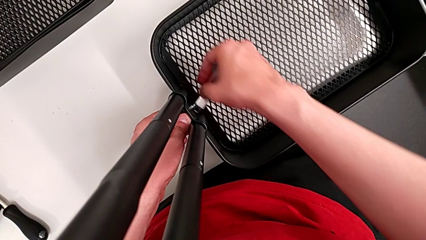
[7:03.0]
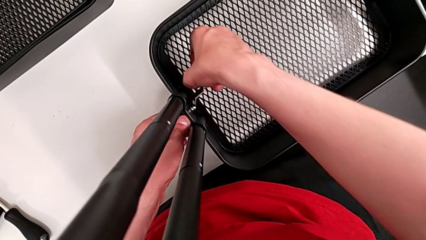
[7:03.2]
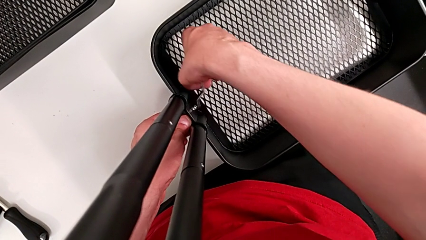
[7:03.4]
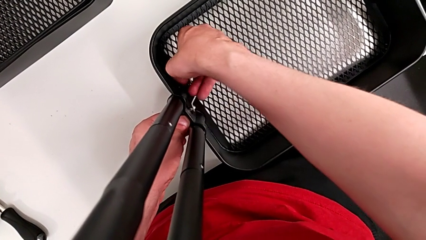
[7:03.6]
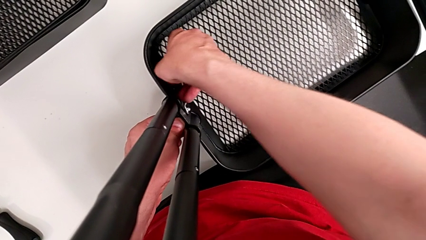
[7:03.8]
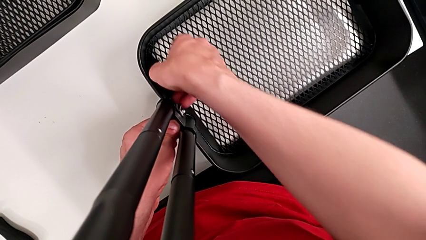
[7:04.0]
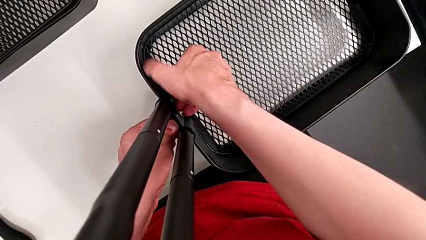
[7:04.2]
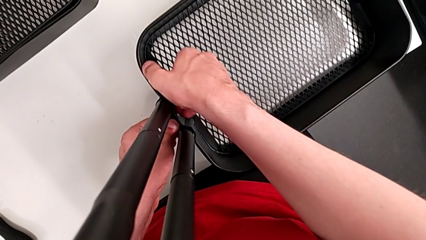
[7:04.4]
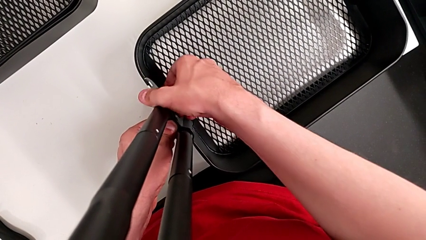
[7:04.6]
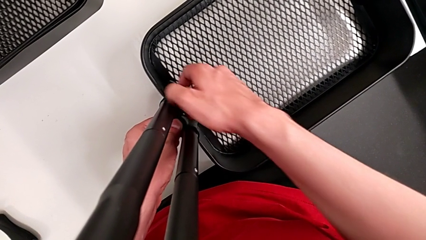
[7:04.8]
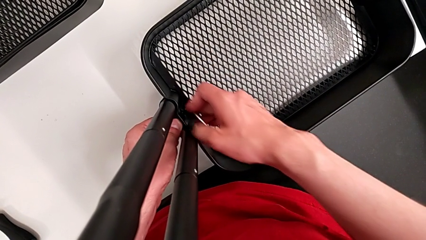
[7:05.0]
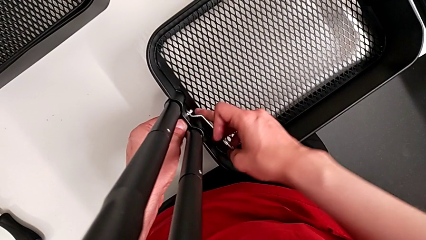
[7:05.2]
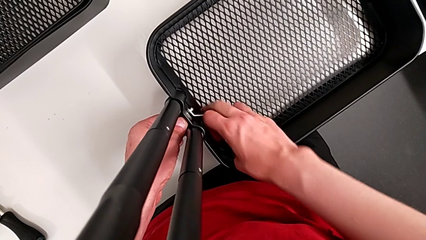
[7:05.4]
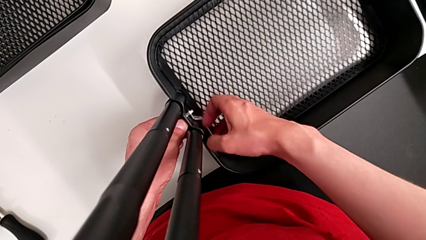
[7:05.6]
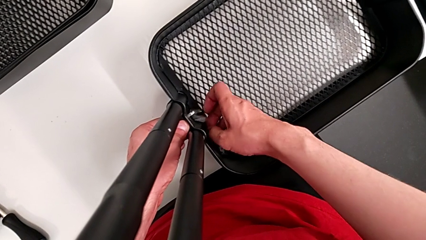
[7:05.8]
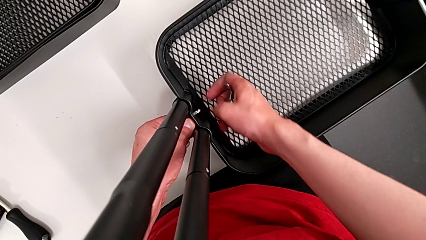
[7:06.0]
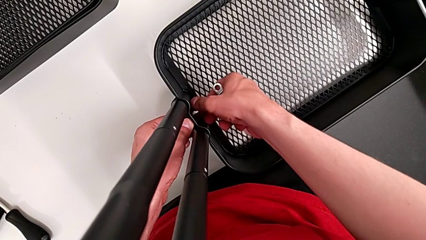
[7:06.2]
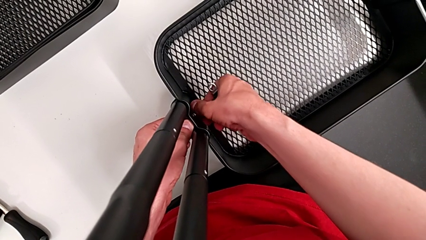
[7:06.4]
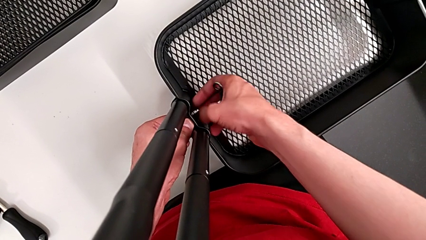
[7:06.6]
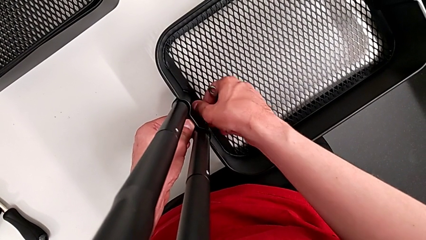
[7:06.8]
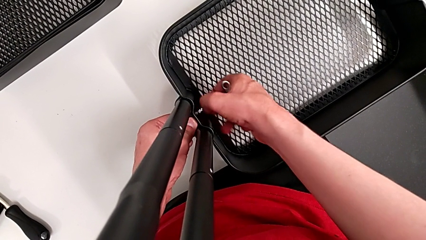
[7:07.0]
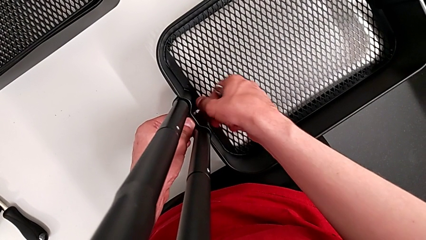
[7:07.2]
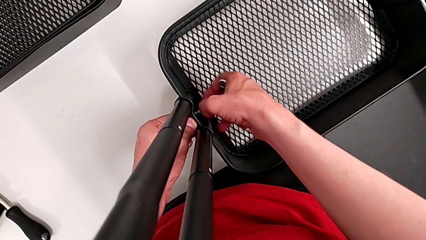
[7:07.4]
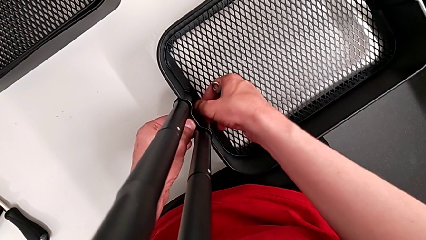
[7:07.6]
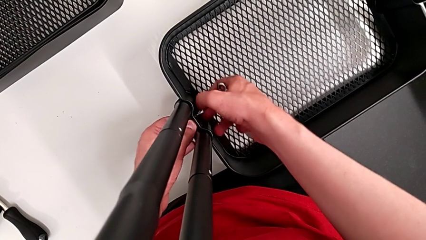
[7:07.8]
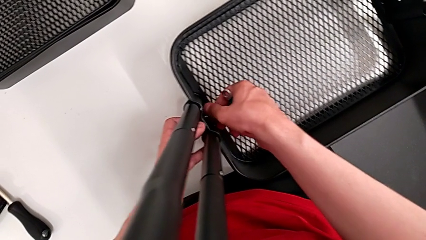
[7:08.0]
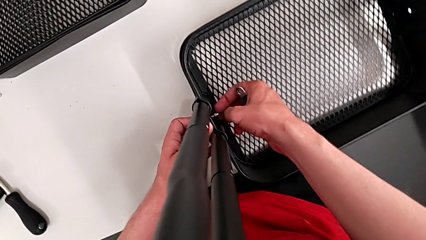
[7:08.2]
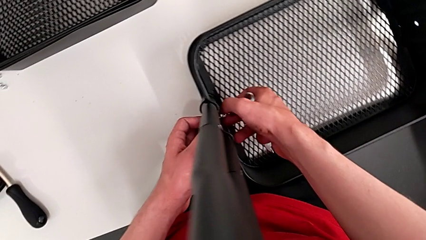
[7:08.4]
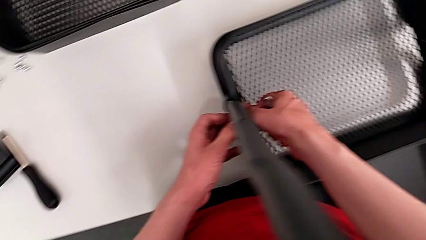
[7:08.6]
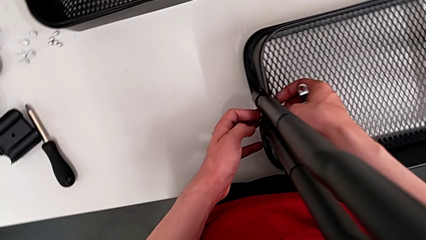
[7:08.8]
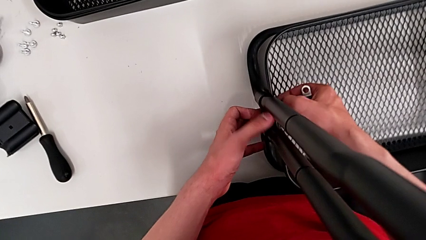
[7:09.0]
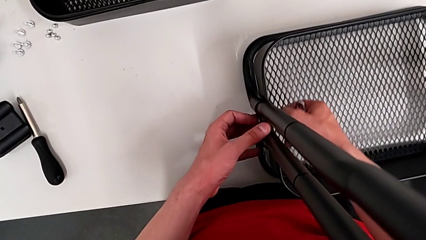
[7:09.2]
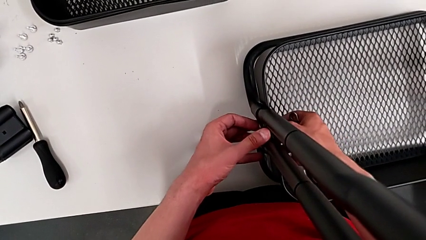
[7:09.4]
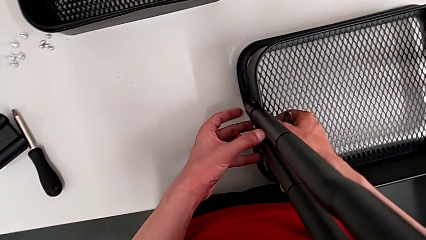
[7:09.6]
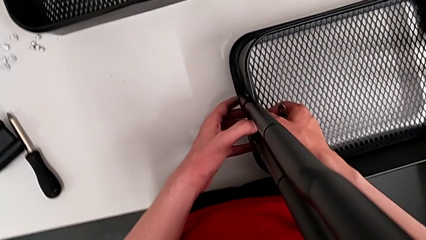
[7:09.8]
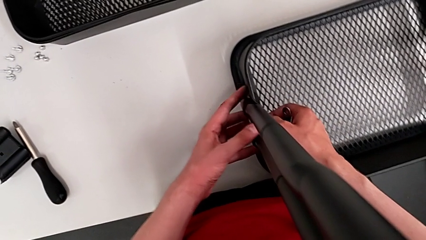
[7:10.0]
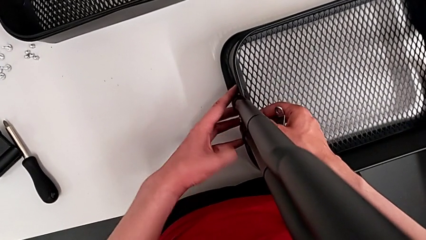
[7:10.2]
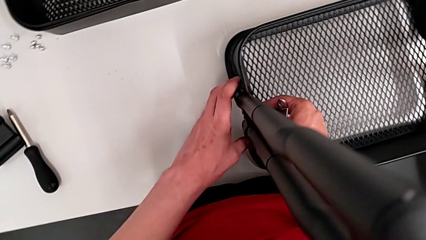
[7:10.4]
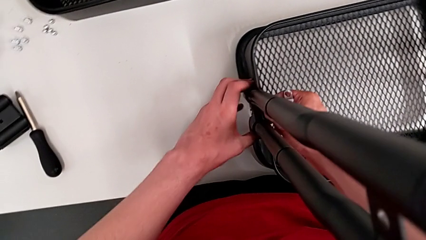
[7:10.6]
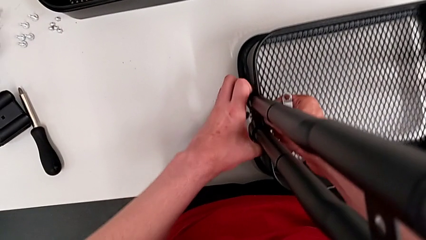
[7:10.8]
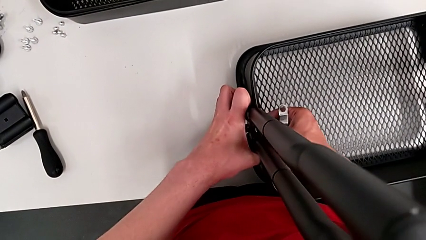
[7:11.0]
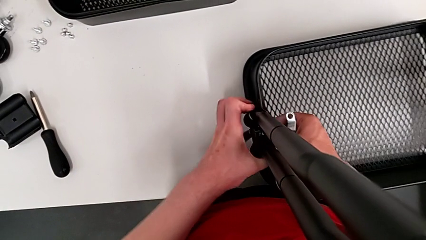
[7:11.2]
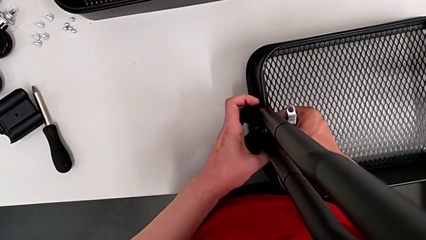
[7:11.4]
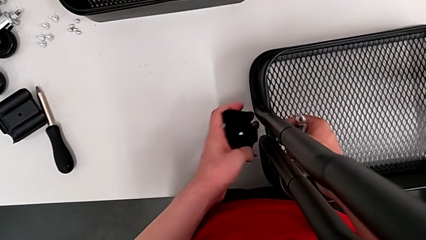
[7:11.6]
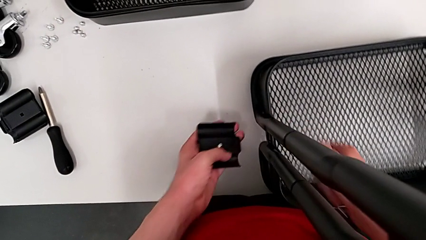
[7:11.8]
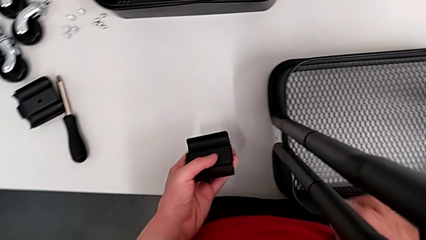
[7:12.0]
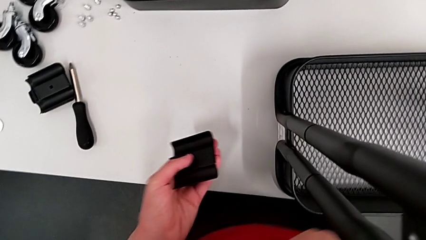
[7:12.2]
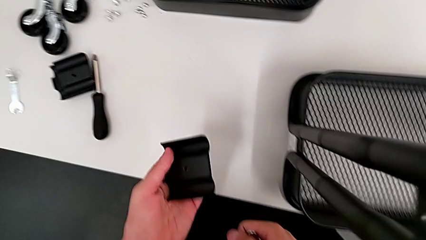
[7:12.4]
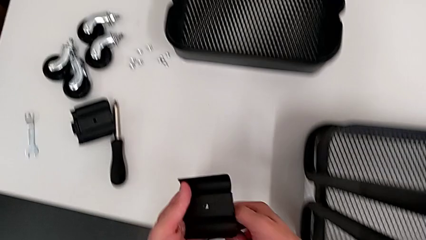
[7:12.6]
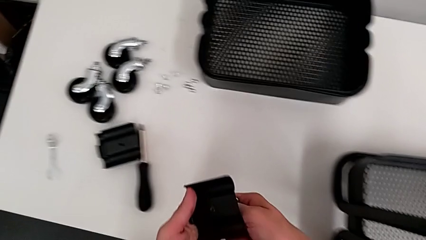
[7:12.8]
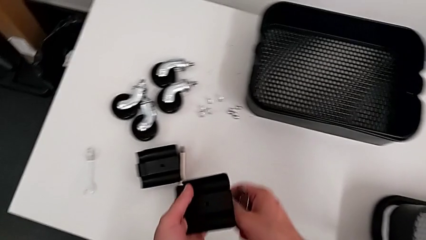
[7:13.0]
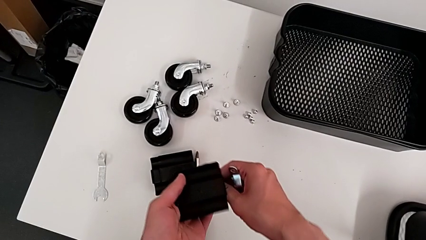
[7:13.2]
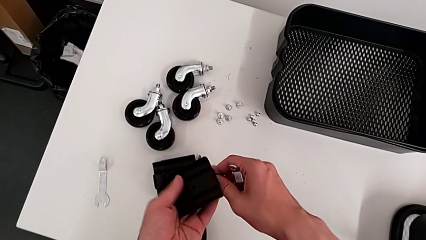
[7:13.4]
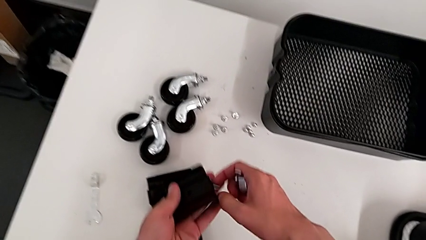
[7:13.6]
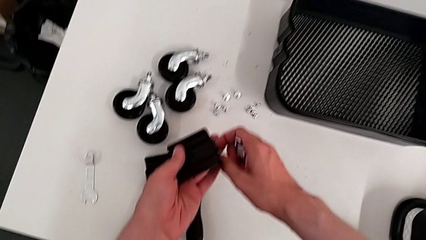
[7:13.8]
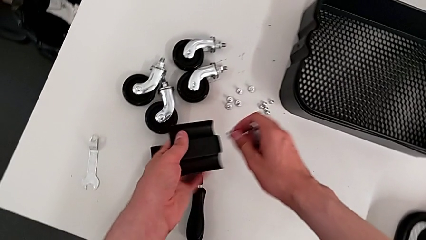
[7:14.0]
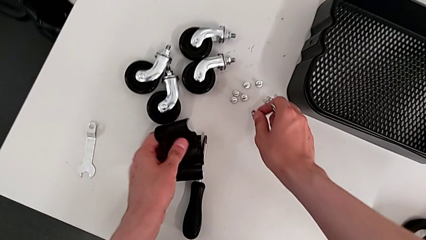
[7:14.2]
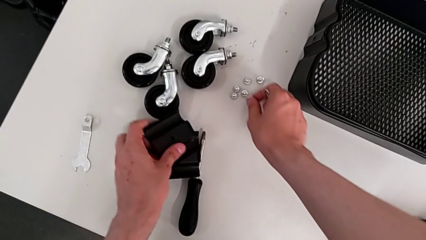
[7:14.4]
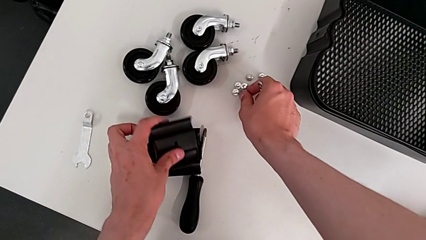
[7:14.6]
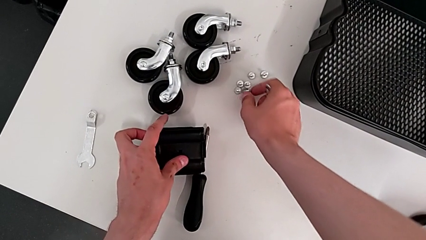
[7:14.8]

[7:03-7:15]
The camera wearer is unscrewing the bracket of the bottom tray. They unscrew the sixth hexagon cap nut, grab it, unscrew it, disassemble the bracket and drop the sixth screw.

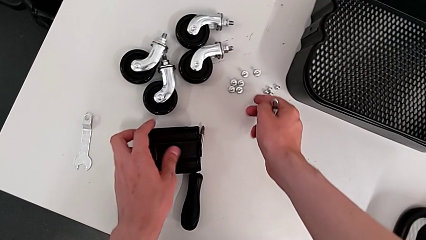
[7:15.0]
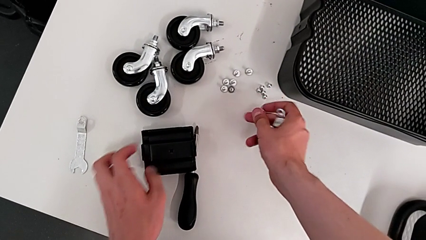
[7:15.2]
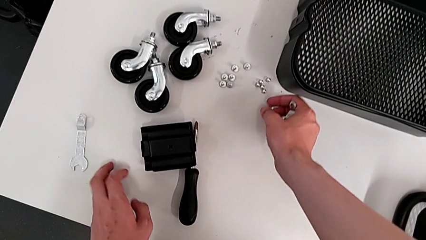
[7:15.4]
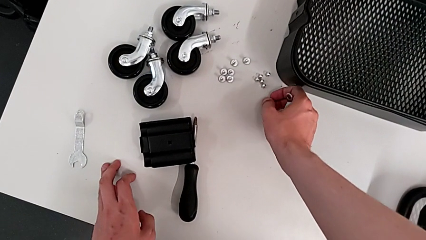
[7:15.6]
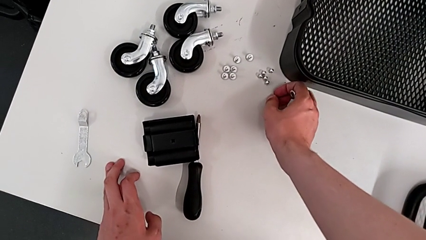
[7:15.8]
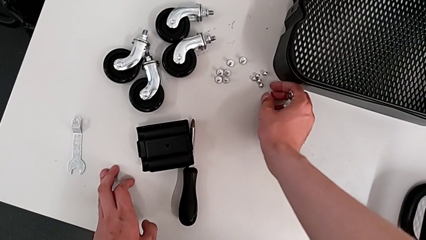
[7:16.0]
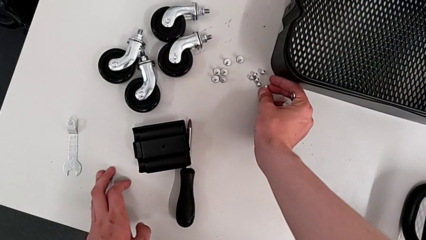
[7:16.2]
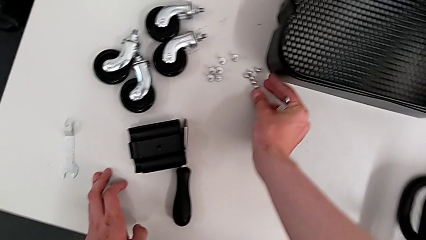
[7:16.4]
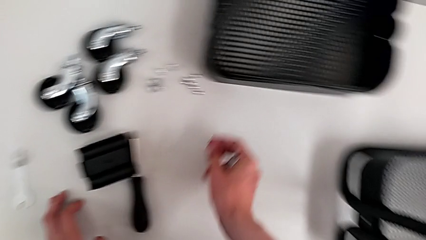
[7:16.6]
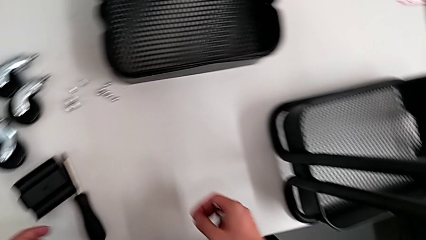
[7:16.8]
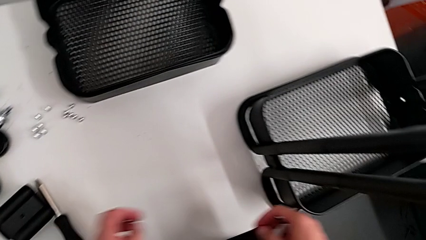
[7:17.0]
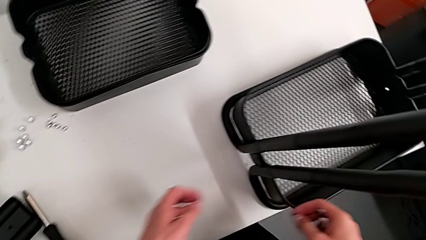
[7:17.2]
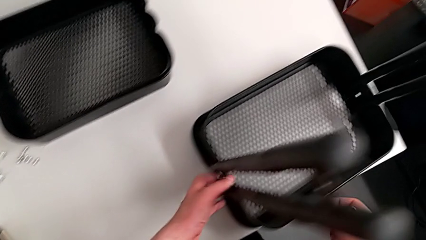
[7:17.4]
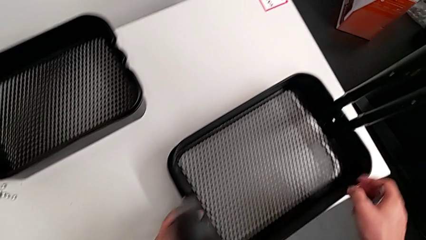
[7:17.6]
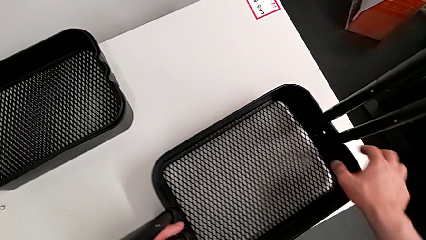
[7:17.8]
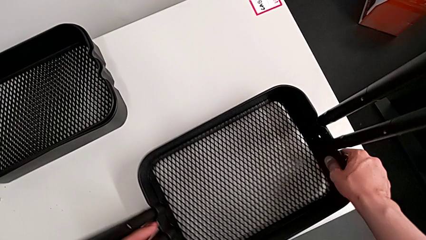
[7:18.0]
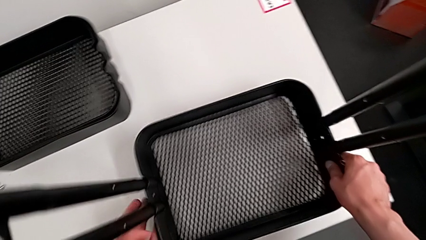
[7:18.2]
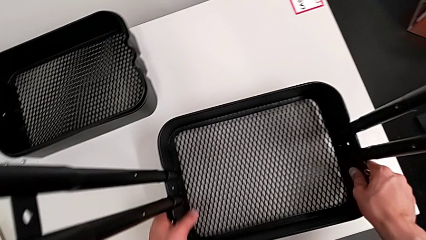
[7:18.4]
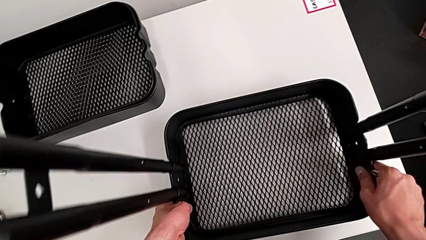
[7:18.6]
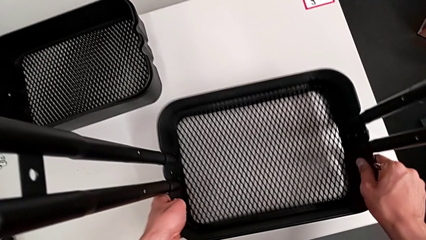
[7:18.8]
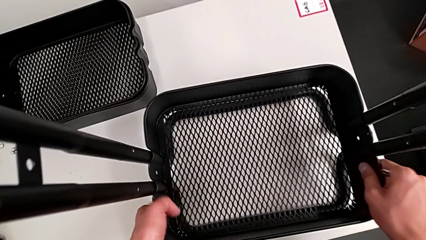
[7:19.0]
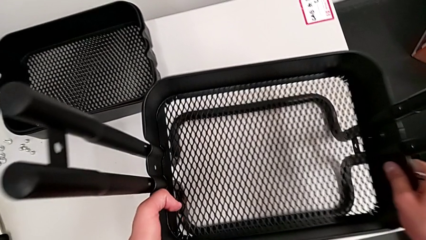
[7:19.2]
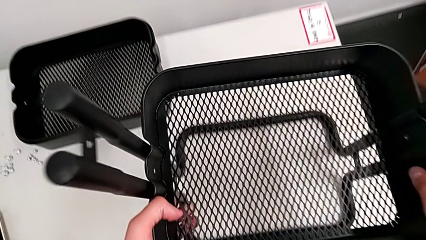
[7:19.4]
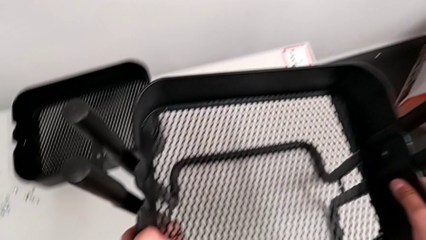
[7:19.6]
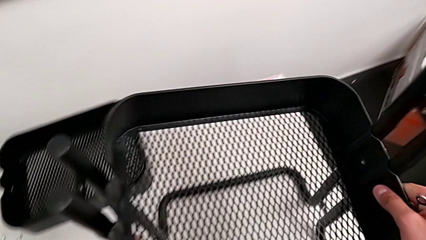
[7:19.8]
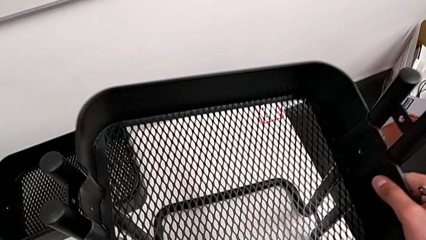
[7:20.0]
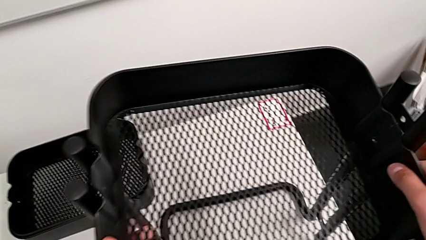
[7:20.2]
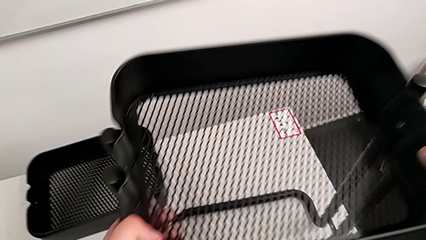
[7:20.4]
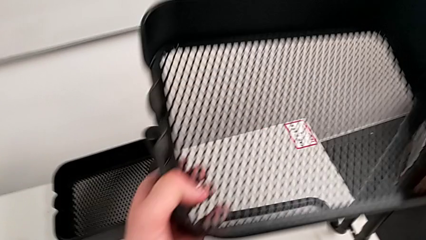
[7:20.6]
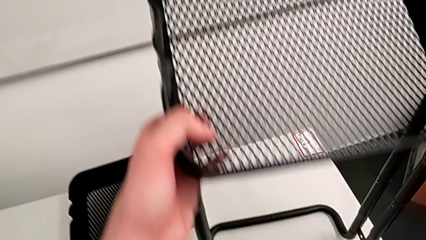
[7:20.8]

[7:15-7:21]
The camera wearer is disassembling the tray at the bottom. They drop the hexagon cap nut and grab the third grid tray.
